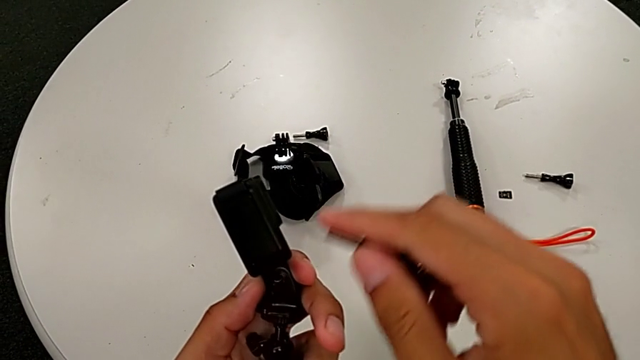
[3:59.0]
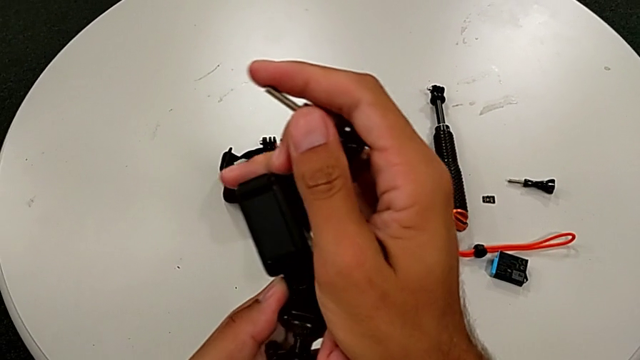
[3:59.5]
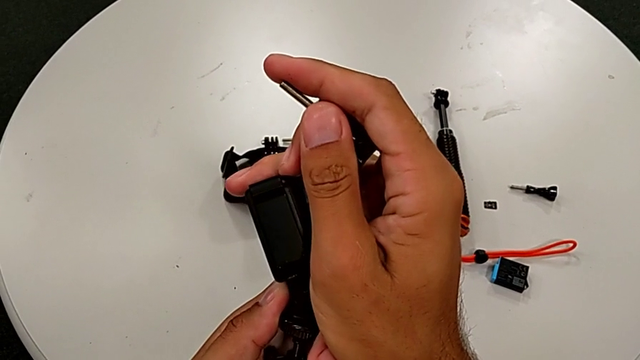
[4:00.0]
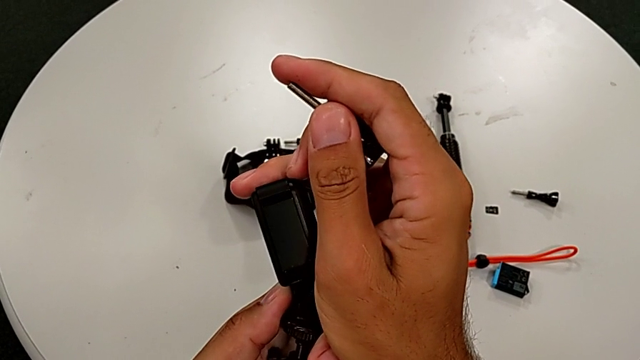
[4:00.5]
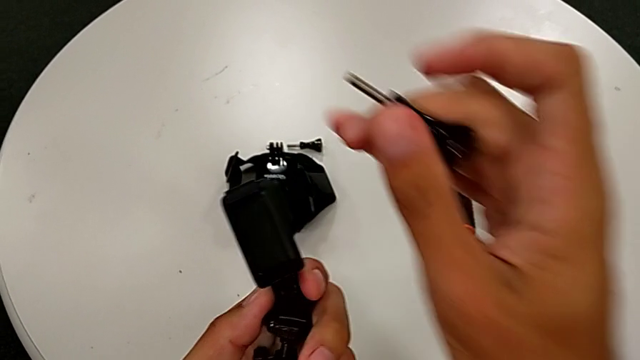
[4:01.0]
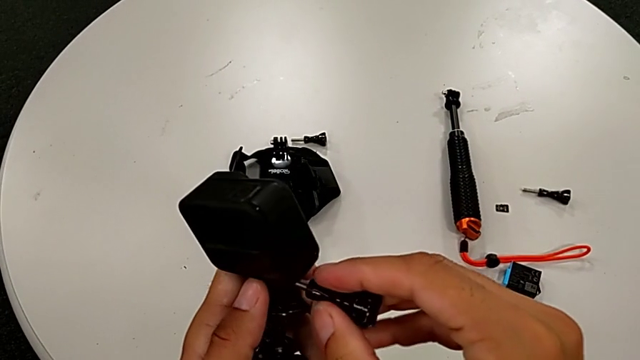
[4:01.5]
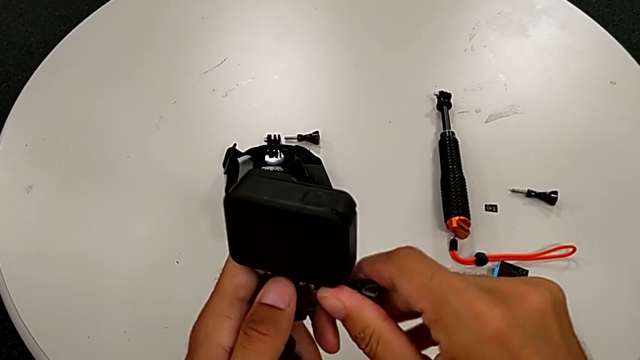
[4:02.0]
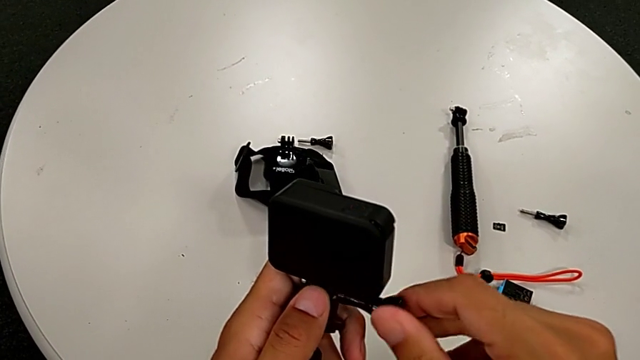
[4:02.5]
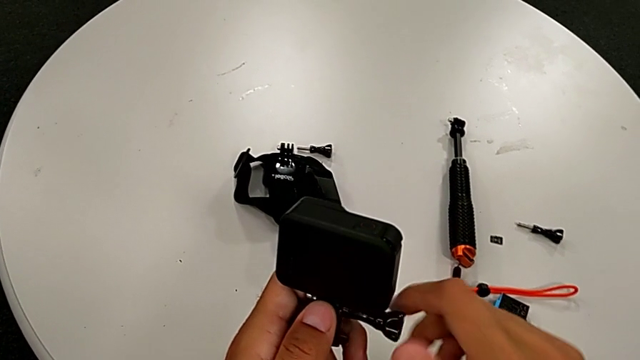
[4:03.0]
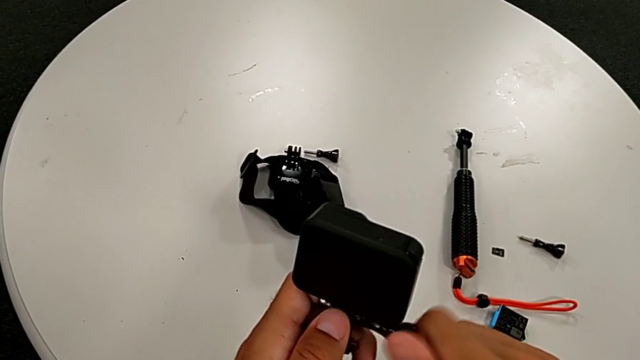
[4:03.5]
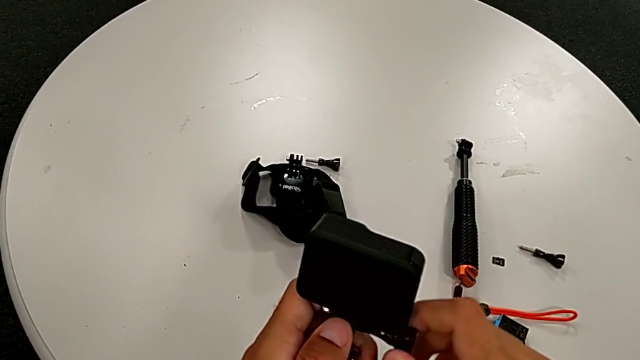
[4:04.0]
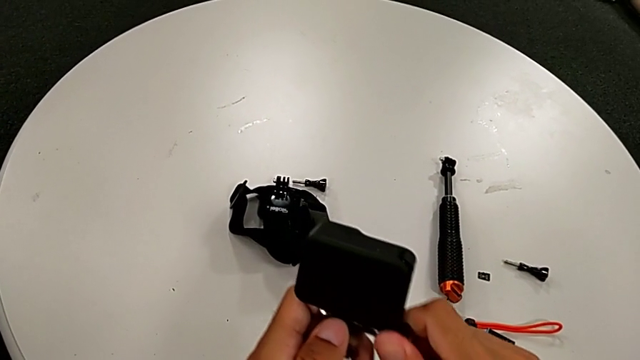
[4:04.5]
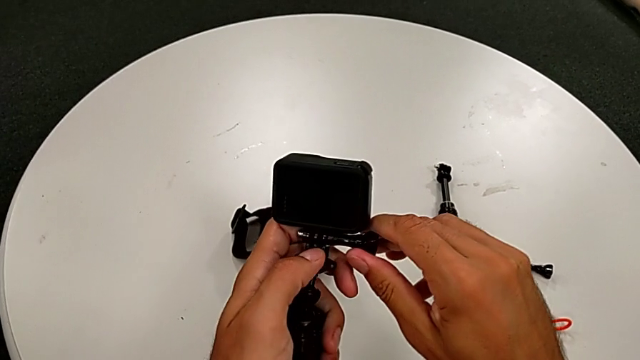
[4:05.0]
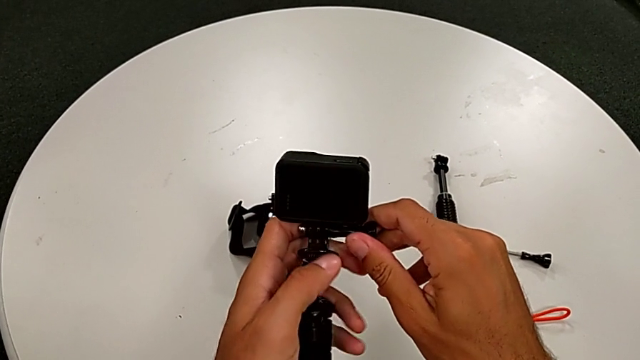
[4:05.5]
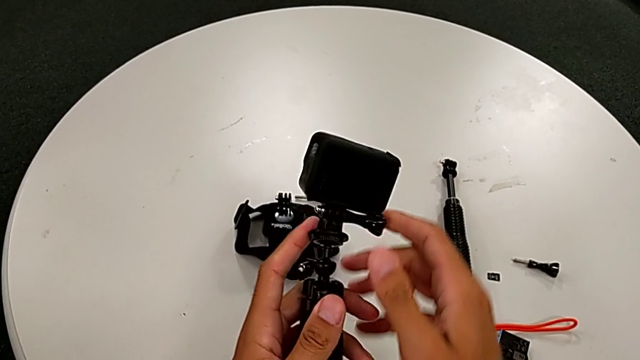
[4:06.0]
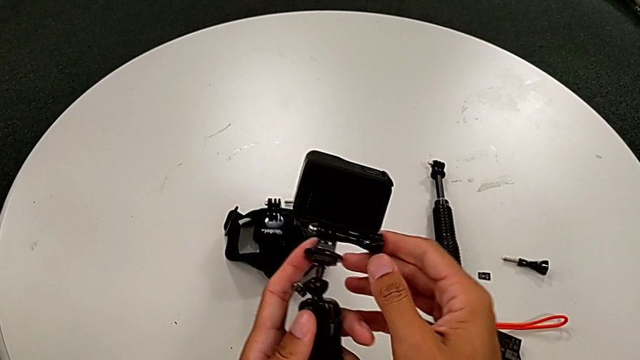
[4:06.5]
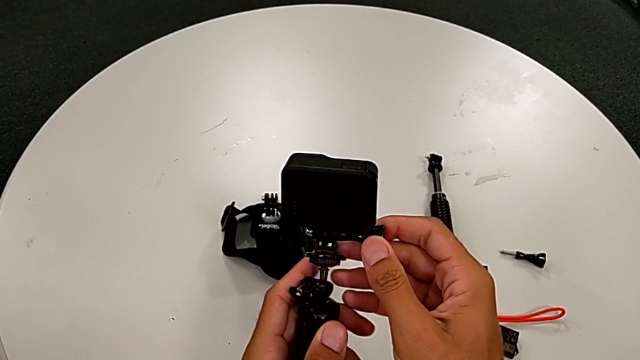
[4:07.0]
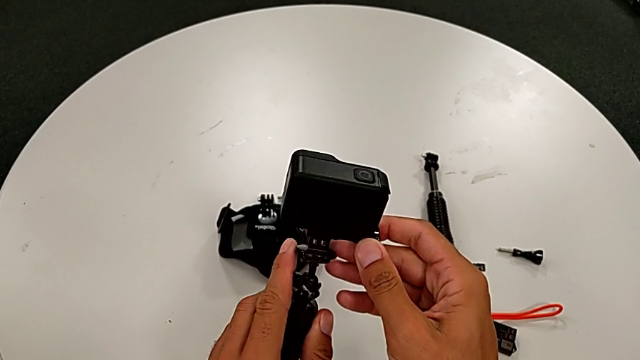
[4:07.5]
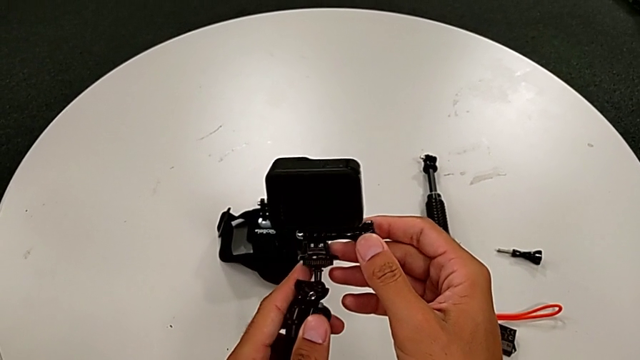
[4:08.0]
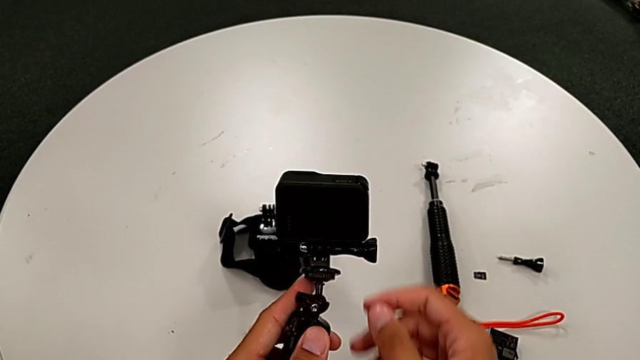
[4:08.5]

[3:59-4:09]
The camera wearer is exchanging their handheld grip for a tripod. They align the GoPro, screw the tripod and align the GoPro.

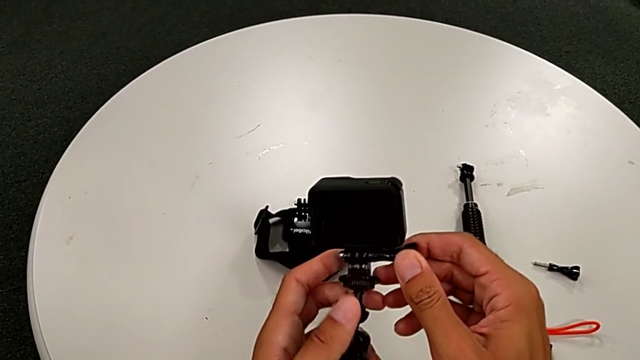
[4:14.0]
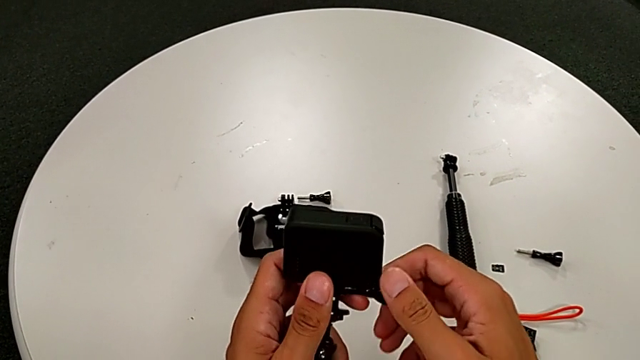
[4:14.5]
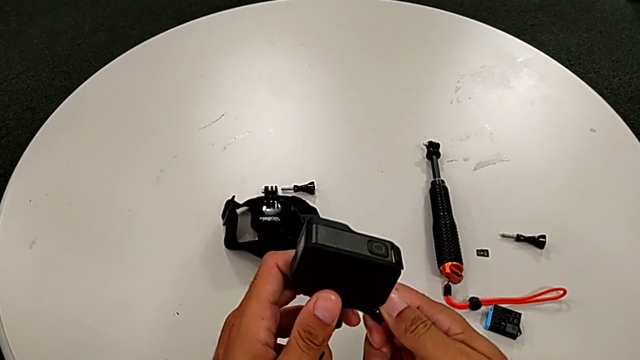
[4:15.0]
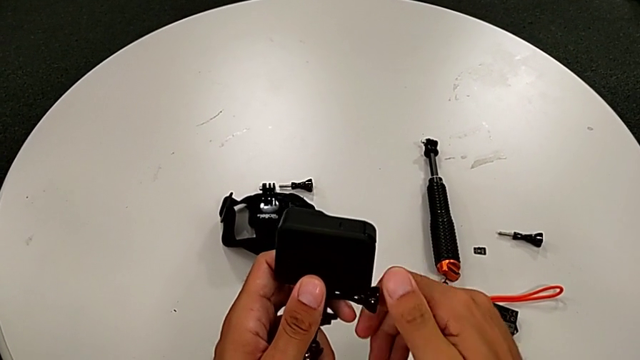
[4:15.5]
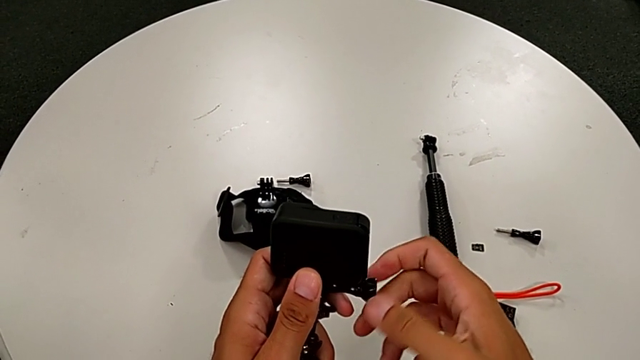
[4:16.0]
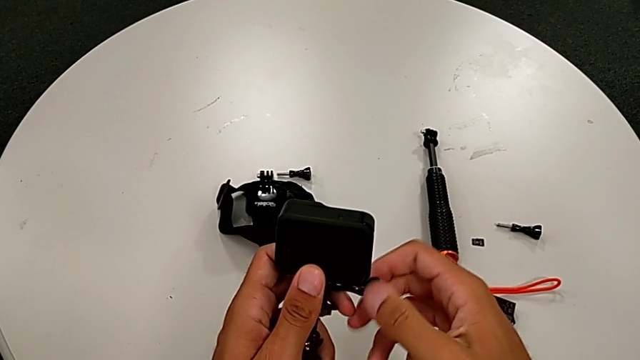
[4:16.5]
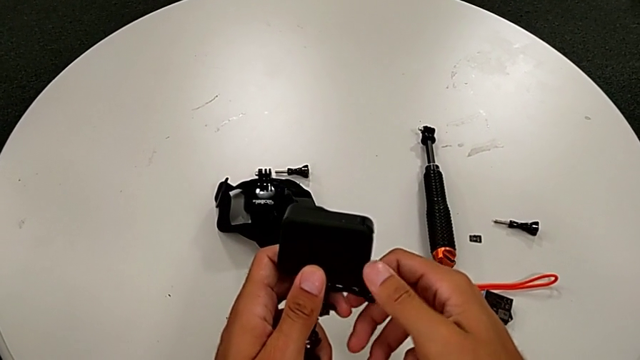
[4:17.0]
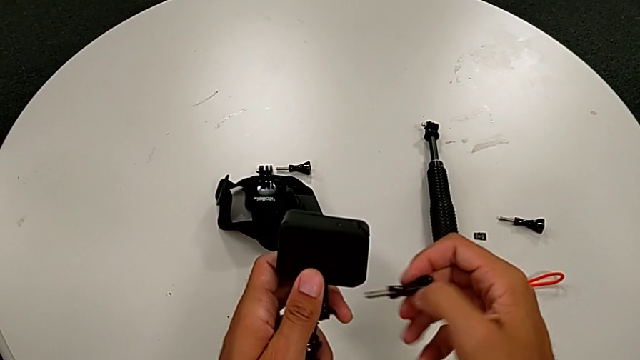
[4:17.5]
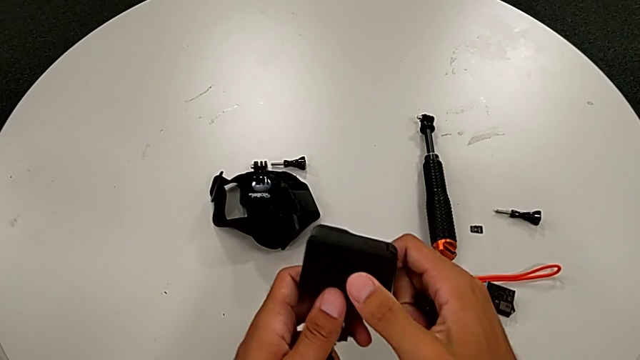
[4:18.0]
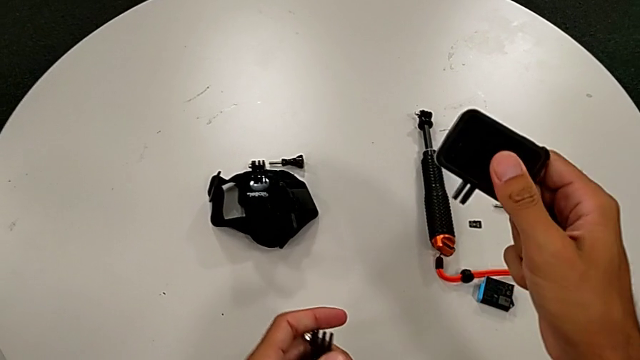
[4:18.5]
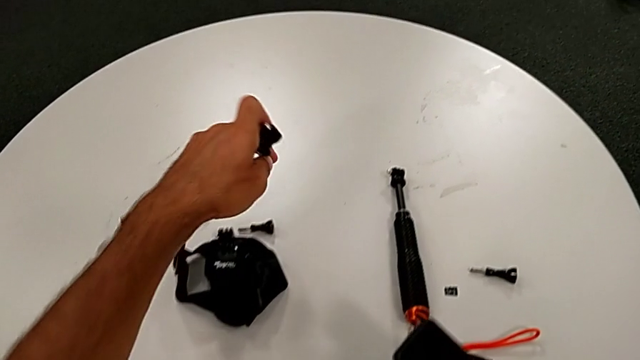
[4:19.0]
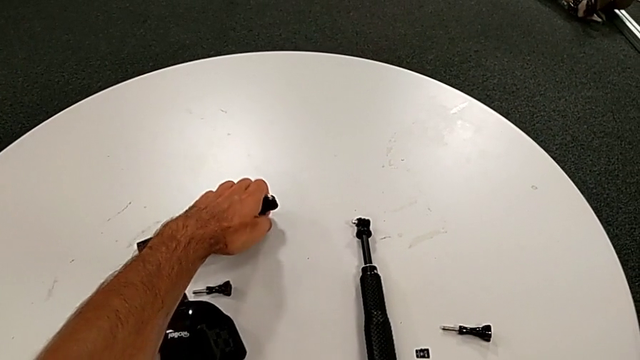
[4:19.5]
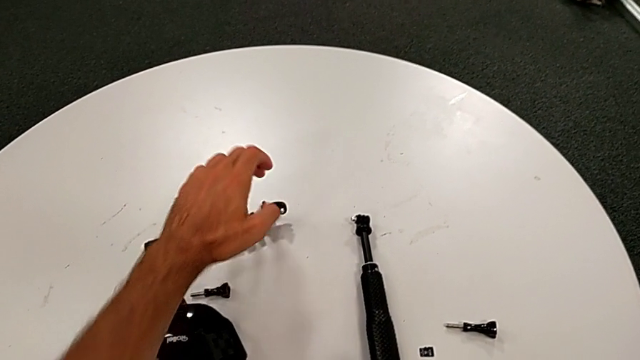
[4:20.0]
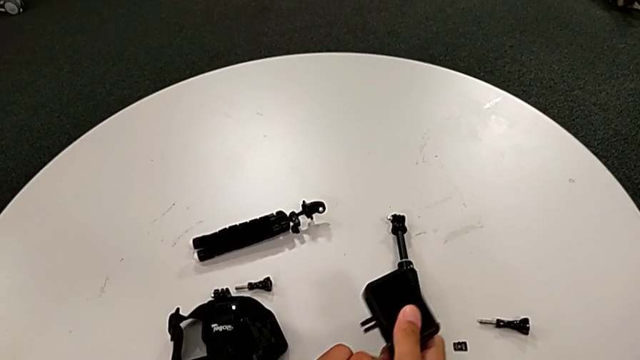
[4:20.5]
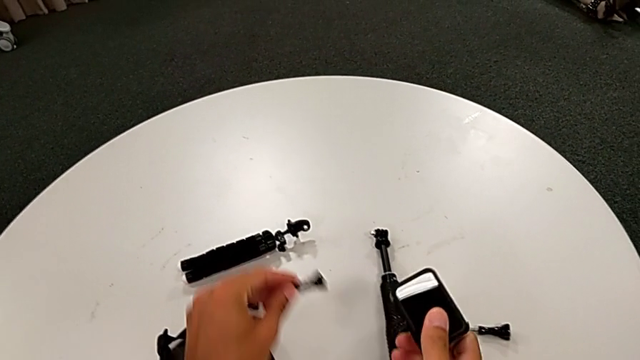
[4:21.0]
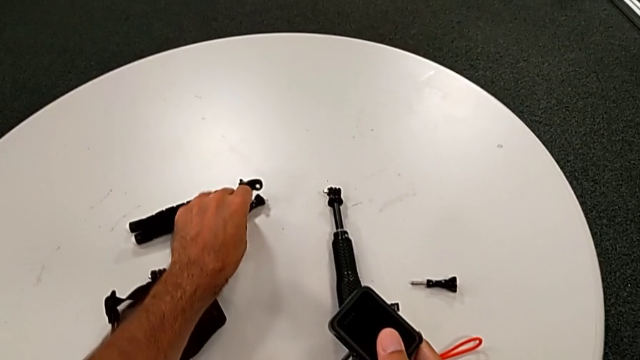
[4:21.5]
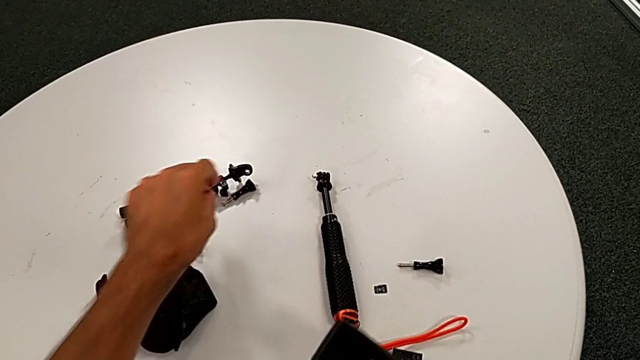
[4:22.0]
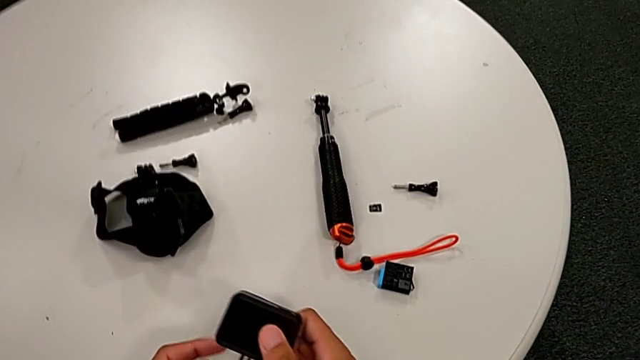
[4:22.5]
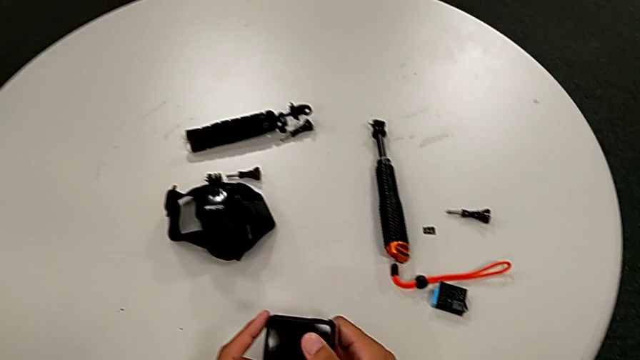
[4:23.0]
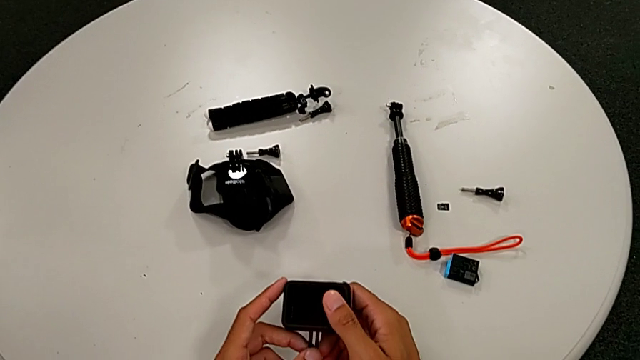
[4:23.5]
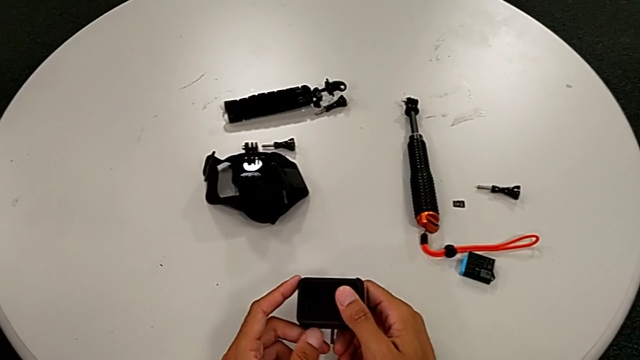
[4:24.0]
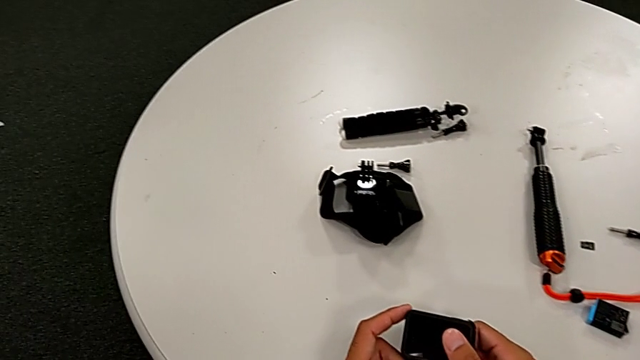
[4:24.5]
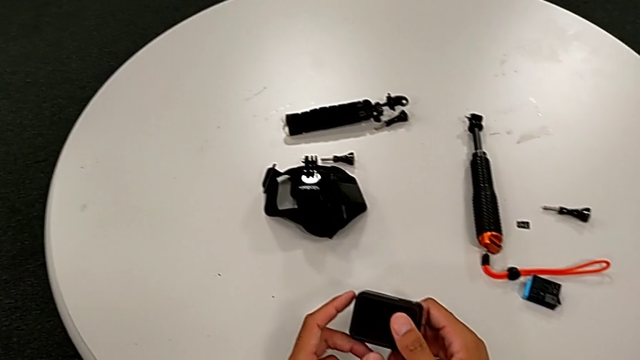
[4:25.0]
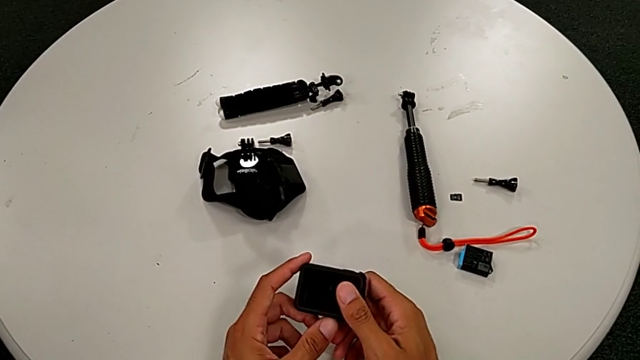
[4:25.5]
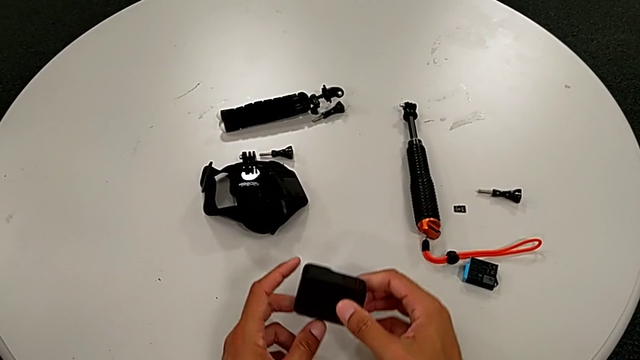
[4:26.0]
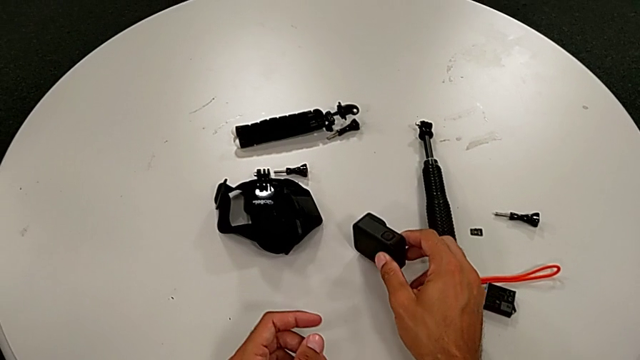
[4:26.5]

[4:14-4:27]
The camera wearer removes the handle grip. They unscrew the tripod, withdraw the GoPro, place the tripod, place the screw, close the GoPro and place it.
